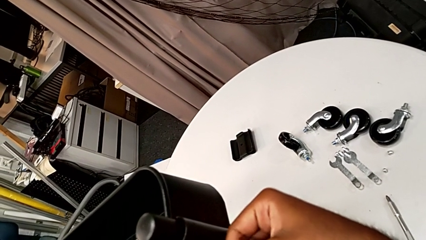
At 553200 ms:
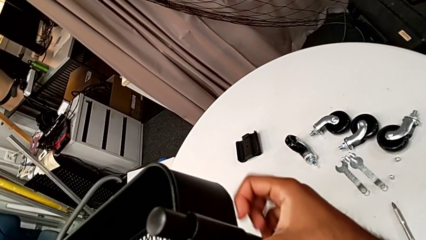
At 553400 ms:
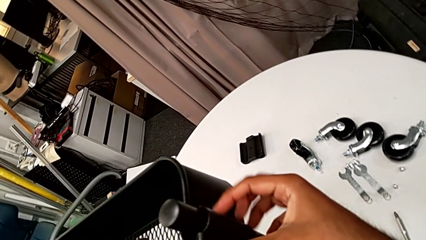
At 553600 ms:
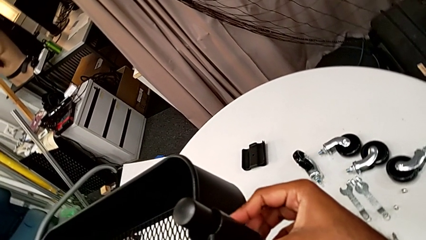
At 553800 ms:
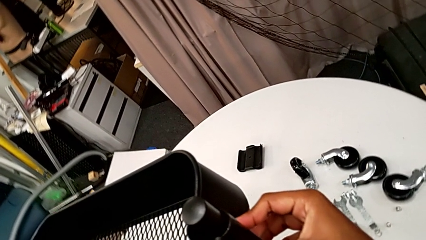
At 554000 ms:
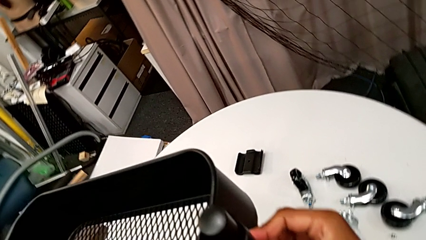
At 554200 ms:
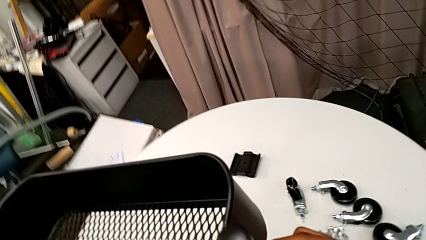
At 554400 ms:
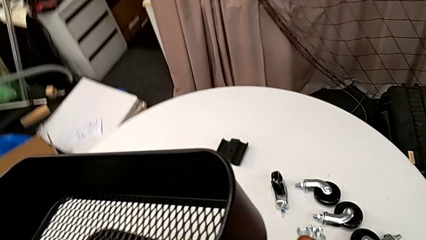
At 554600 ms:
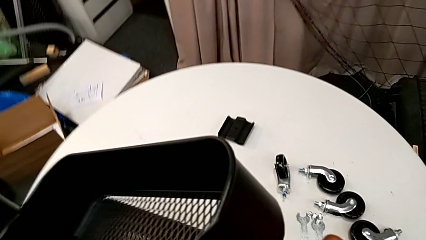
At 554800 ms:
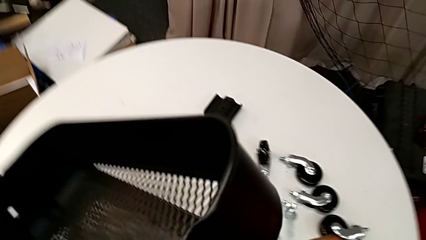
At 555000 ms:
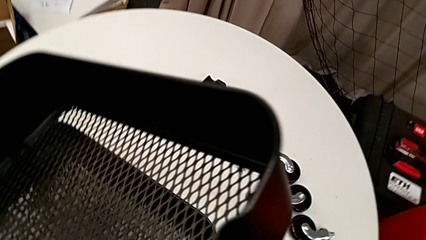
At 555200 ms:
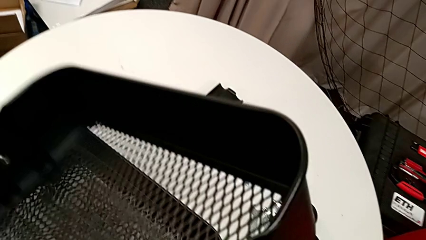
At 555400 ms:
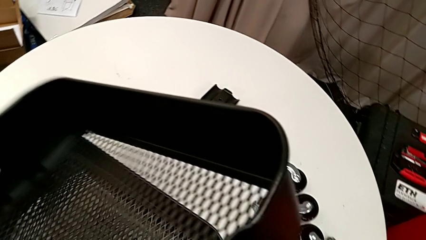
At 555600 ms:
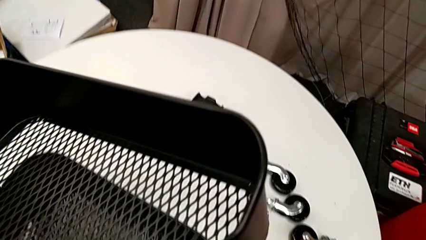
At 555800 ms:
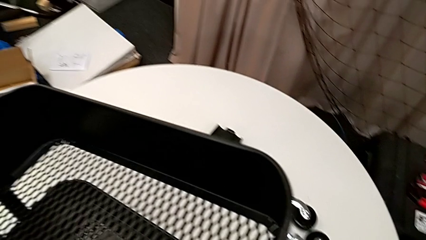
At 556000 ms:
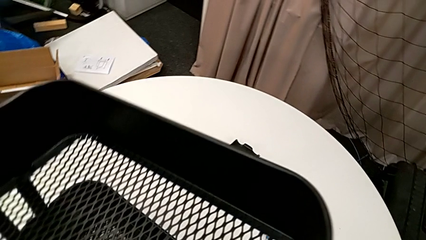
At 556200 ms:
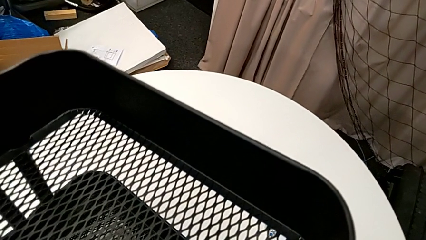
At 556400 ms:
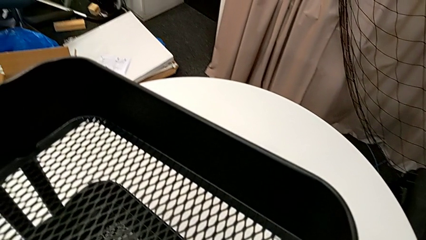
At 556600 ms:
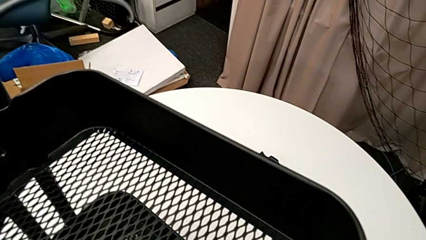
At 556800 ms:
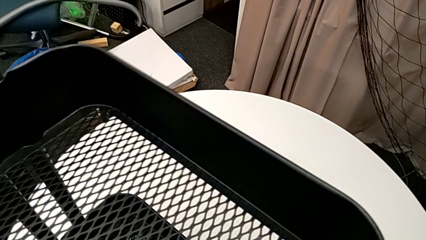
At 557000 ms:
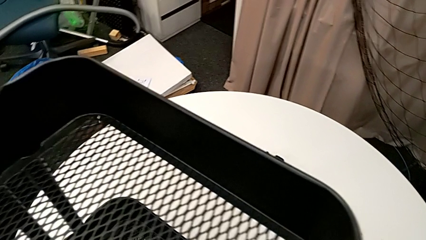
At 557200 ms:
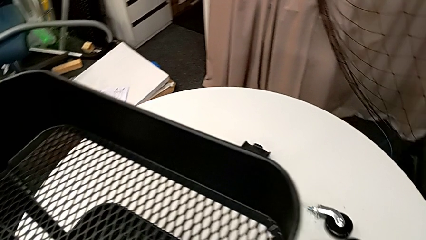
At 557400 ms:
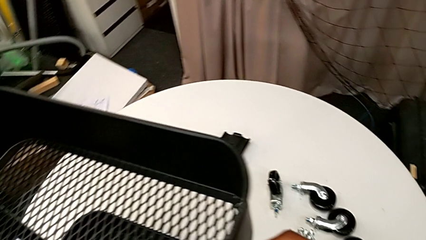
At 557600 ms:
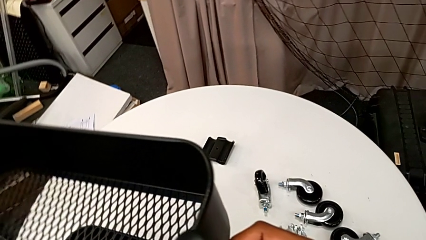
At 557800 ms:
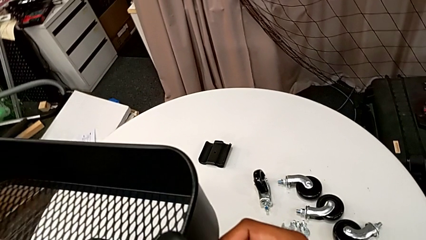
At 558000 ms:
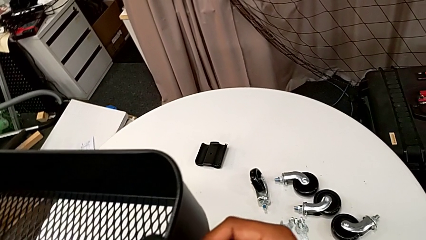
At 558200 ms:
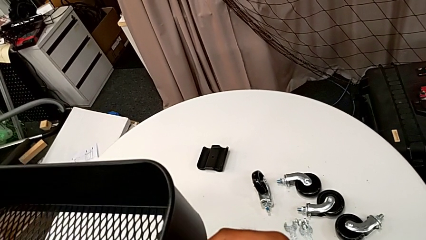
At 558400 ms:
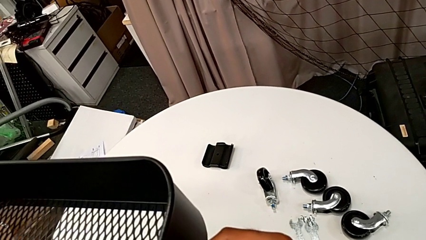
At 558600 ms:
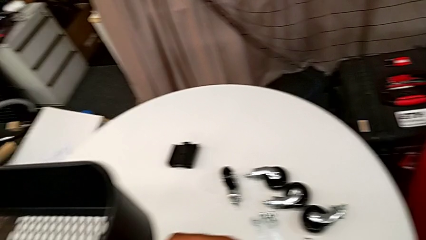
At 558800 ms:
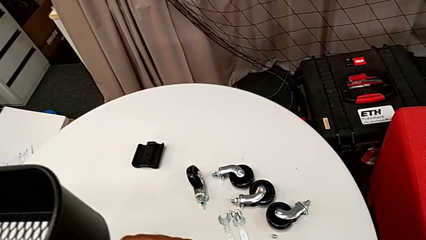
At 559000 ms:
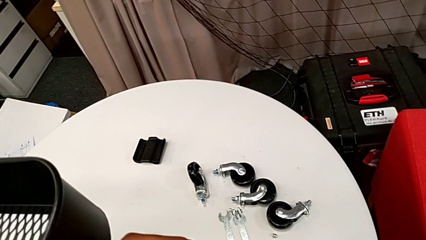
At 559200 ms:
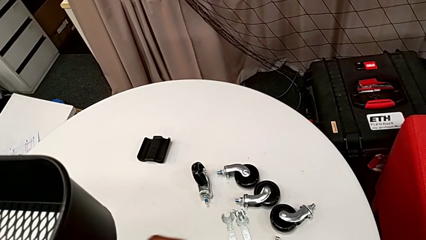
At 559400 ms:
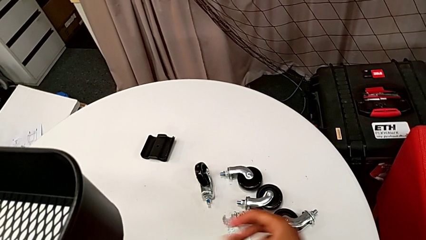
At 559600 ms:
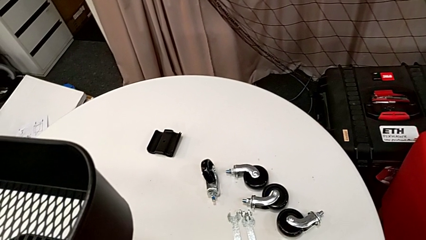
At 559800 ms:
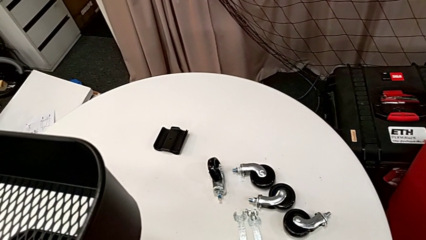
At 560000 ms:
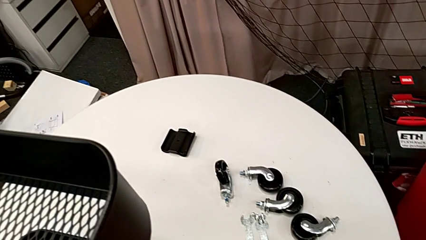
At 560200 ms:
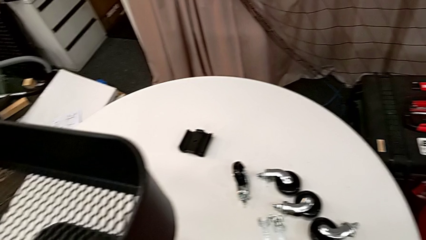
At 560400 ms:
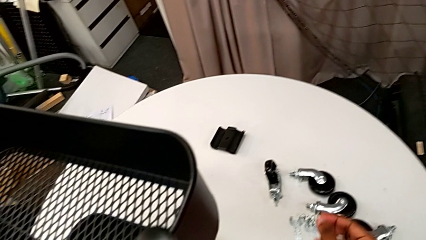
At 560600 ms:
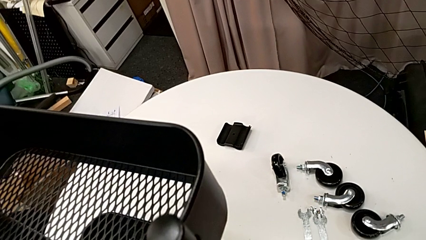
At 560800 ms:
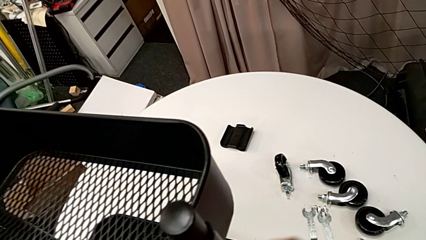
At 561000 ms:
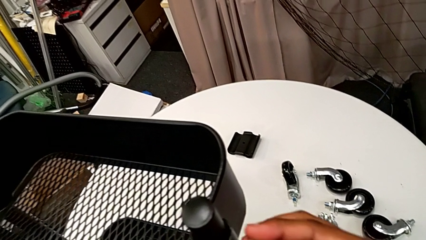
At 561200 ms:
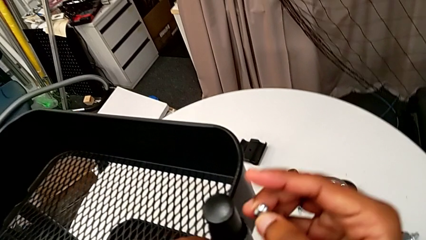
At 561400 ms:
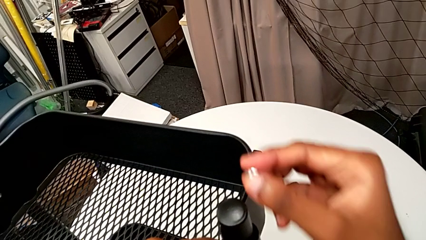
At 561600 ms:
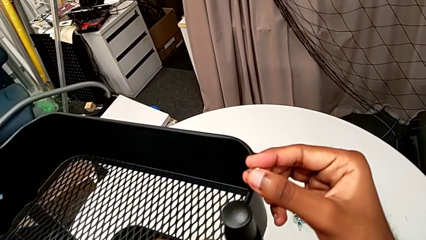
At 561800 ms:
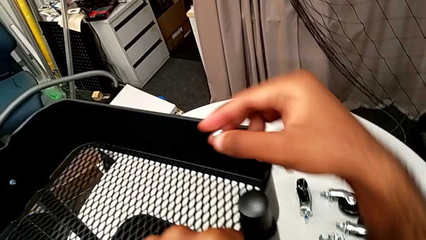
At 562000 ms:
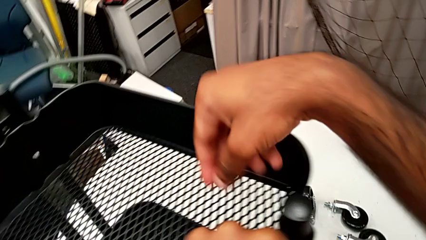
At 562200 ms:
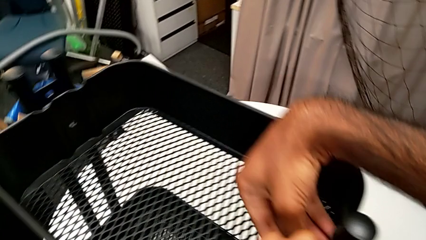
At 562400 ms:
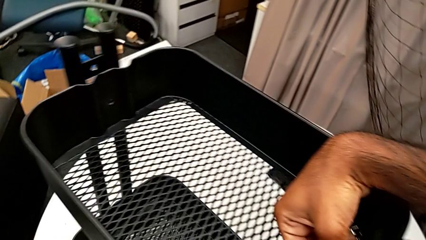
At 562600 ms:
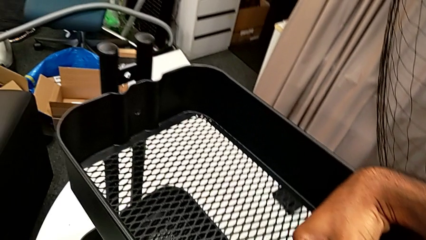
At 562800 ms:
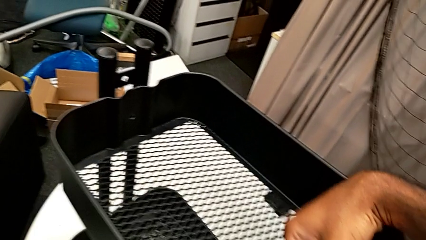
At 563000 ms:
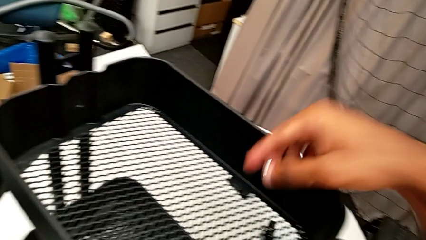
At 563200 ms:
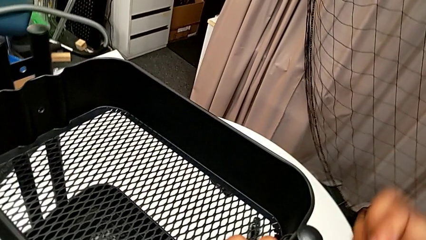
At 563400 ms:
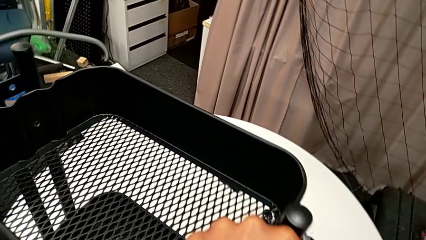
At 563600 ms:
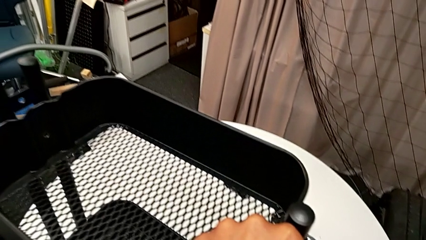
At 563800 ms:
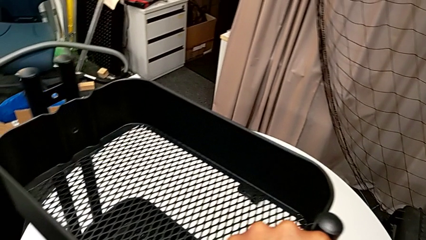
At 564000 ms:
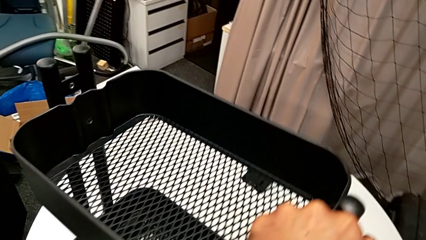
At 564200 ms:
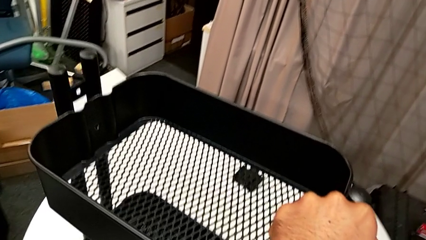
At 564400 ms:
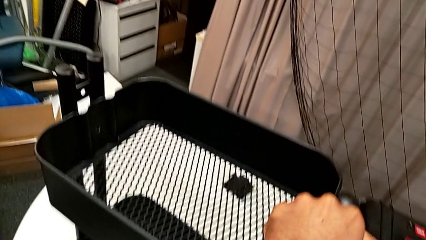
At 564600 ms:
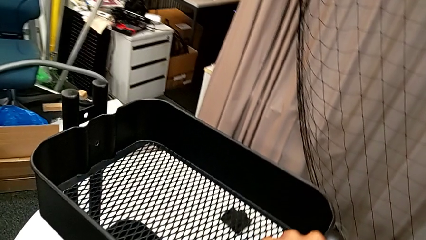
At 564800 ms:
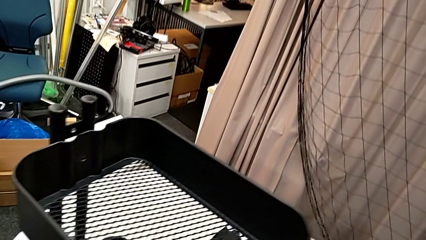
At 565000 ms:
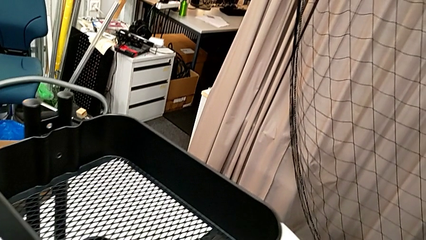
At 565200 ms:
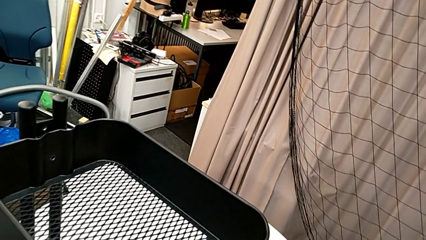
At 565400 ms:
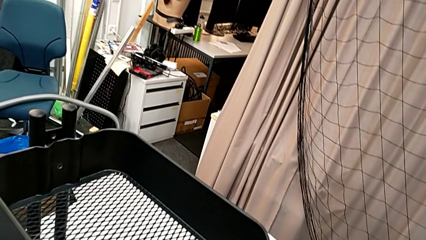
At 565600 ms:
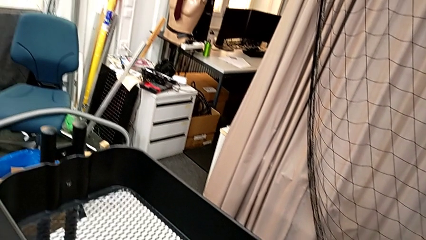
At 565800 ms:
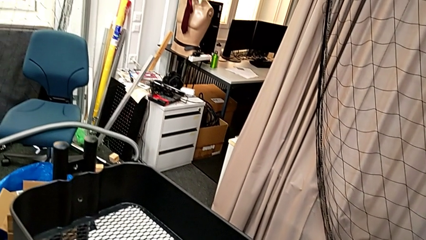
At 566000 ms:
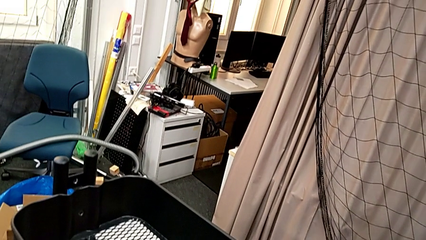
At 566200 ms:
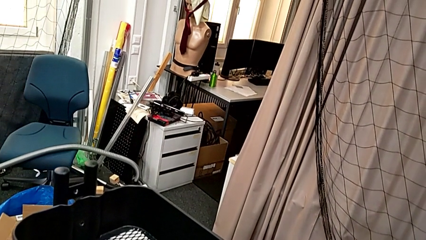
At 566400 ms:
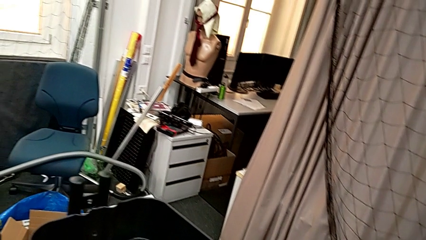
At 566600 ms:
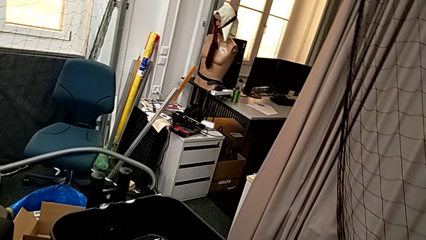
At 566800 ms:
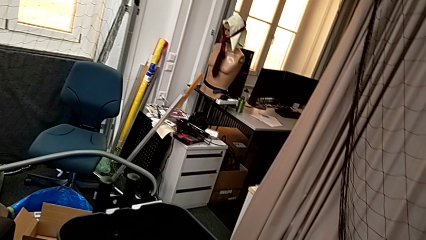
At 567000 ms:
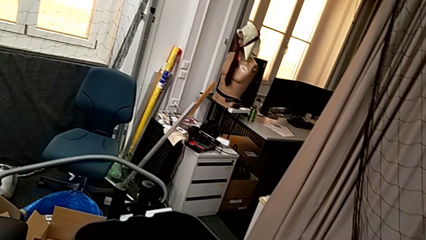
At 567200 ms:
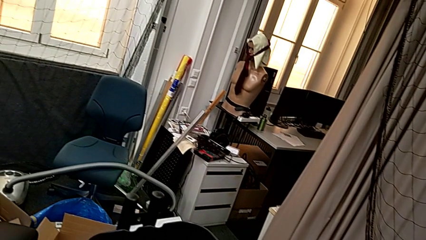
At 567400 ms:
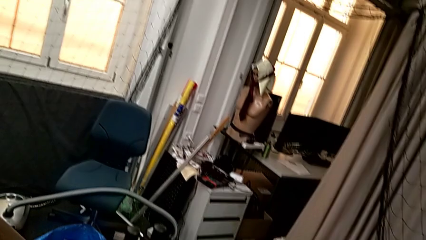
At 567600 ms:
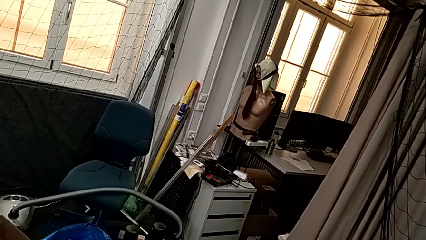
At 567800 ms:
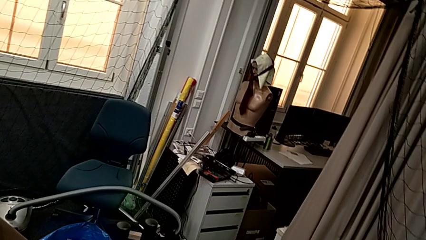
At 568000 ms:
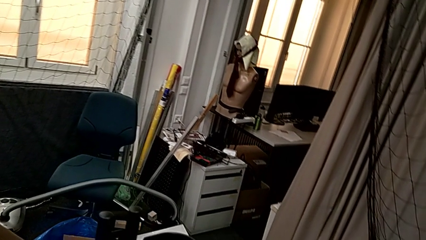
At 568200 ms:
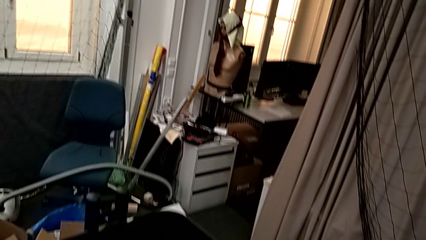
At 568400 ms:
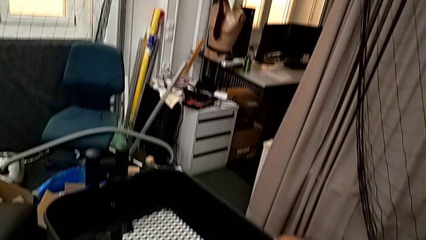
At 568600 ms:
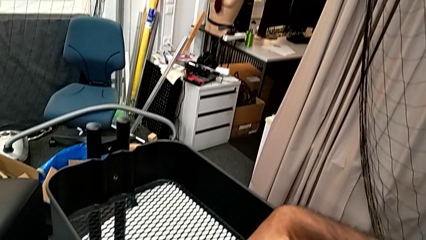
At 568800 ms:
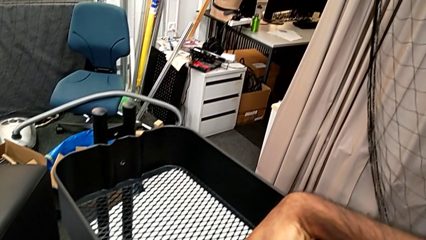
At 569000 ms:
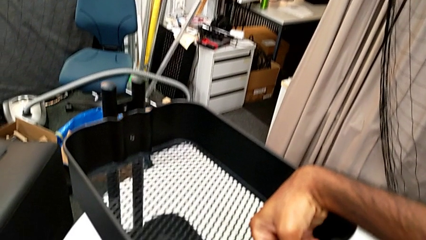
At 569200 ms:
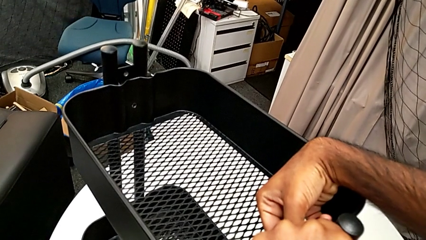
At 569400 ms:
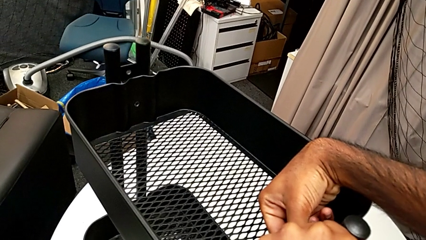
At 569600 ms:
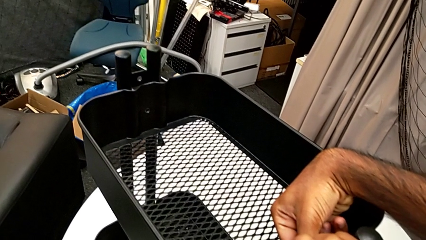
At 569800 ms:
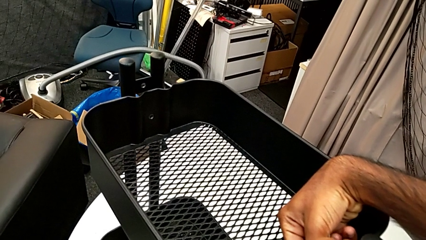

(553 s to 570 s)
The camera wearer is assembling the brackets to the top tray. They place the first bolt, insert it, grab the first hexagon cap nut, approach it and align the first bolt.
